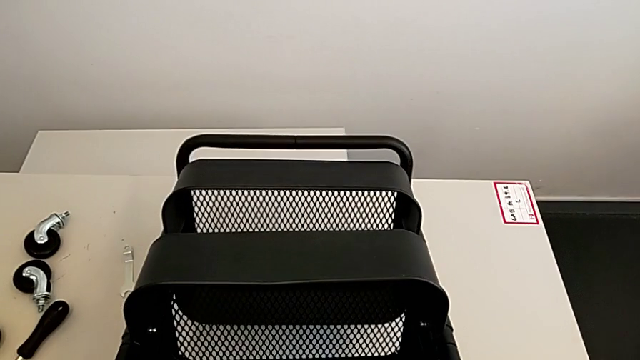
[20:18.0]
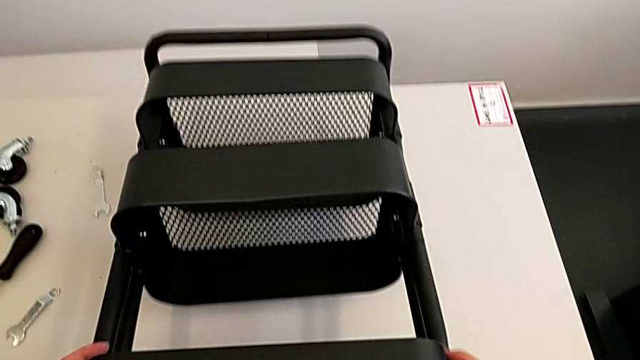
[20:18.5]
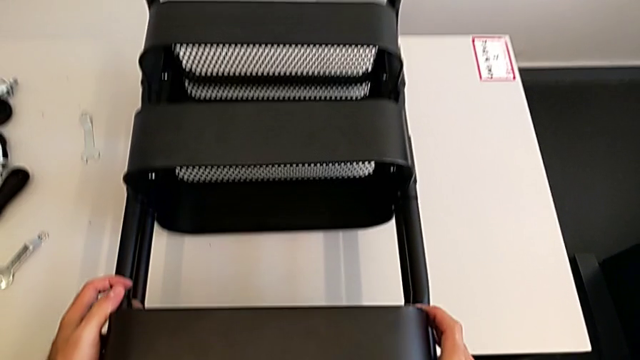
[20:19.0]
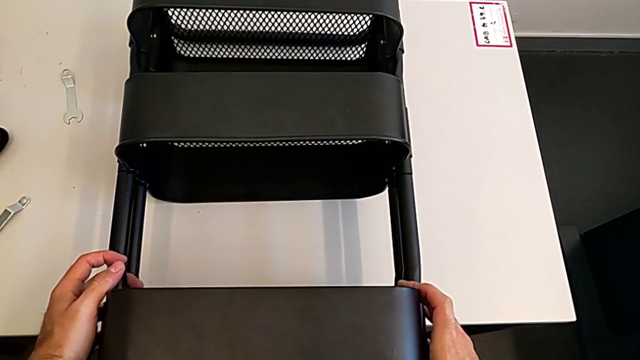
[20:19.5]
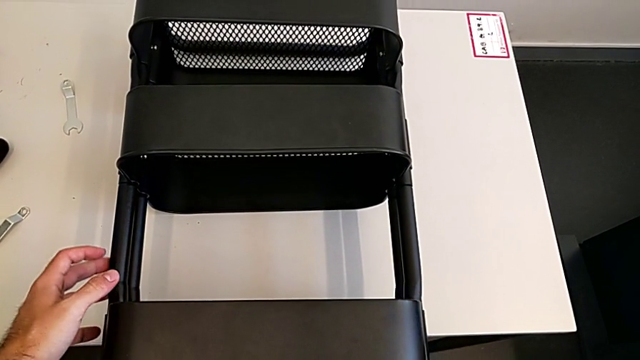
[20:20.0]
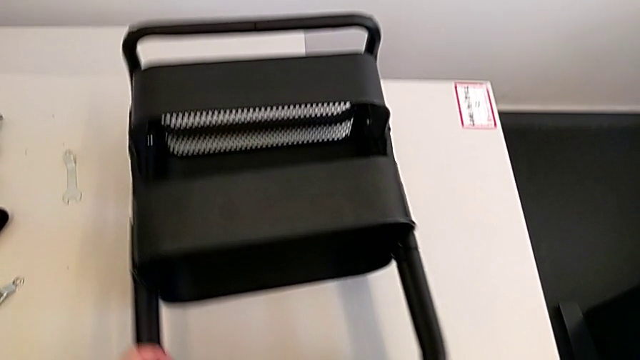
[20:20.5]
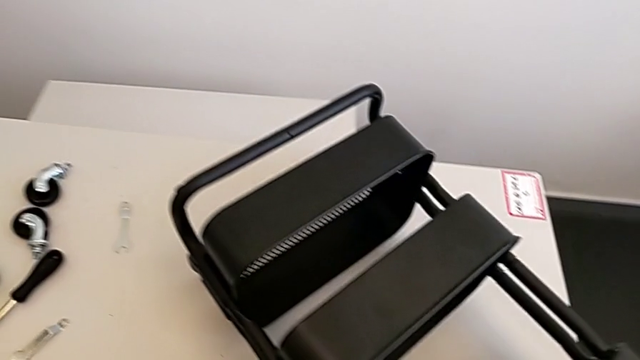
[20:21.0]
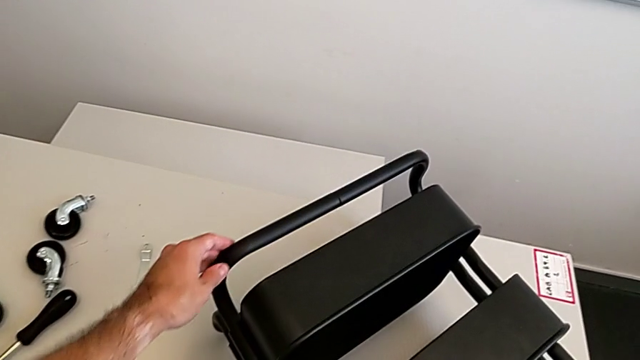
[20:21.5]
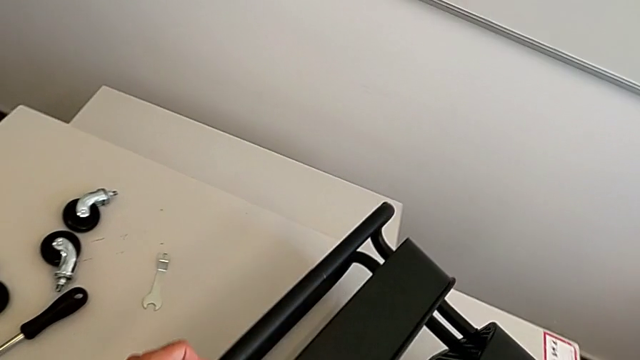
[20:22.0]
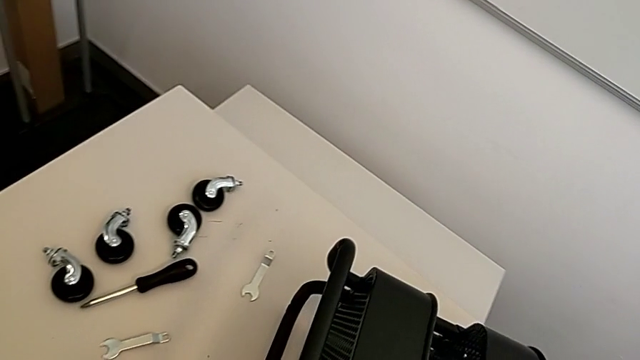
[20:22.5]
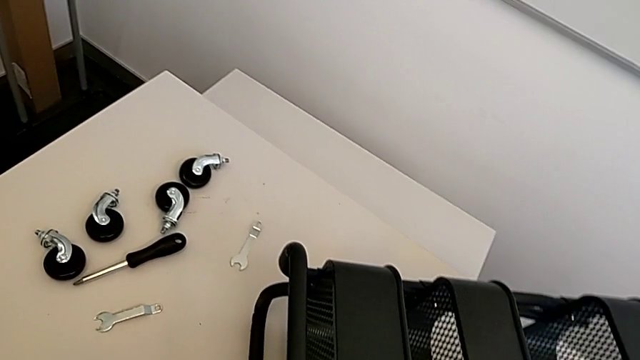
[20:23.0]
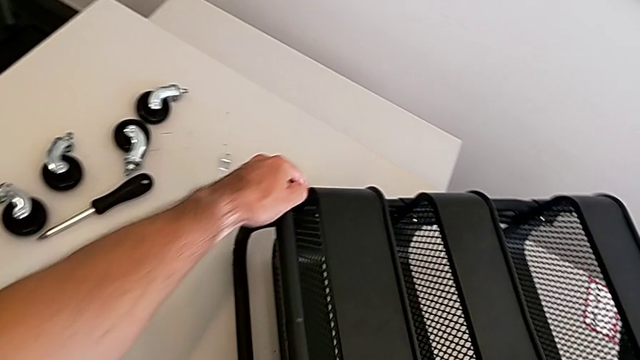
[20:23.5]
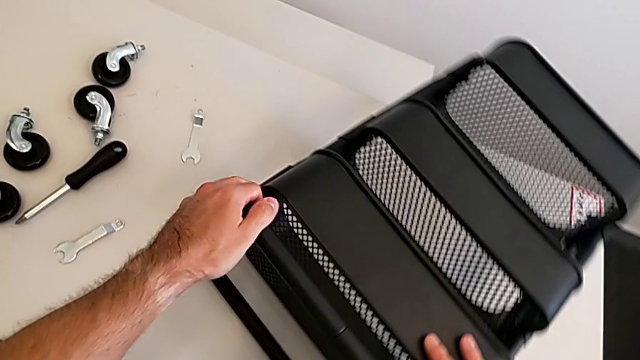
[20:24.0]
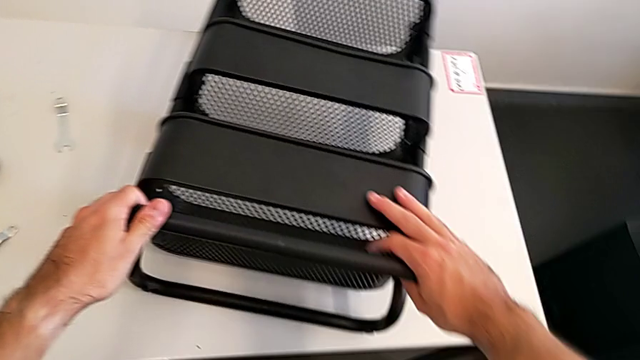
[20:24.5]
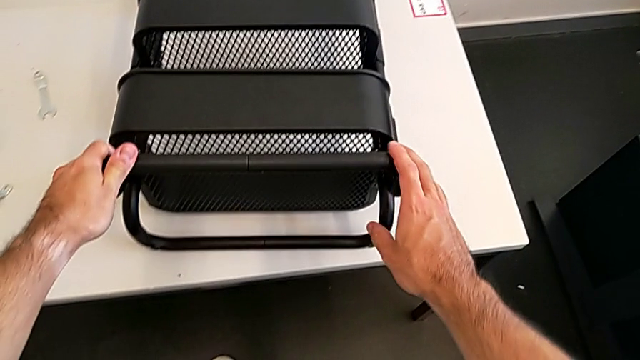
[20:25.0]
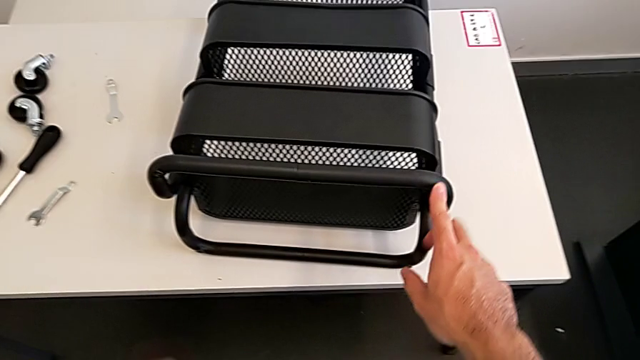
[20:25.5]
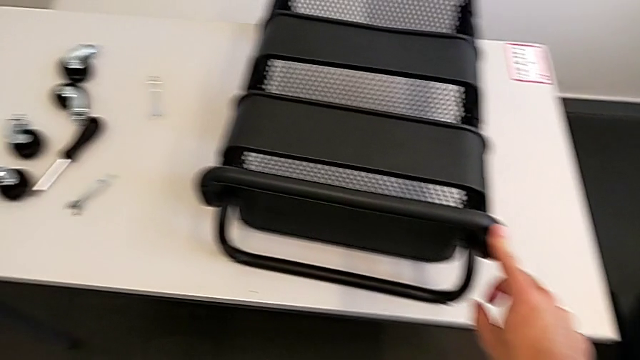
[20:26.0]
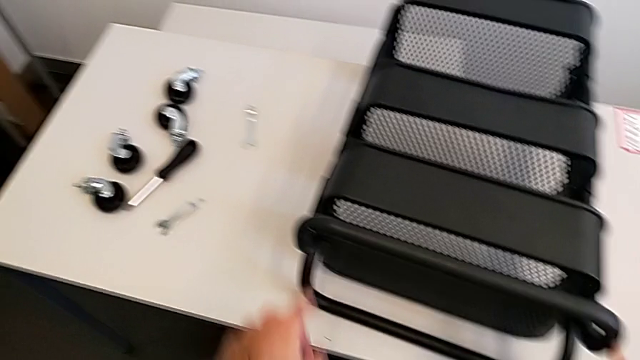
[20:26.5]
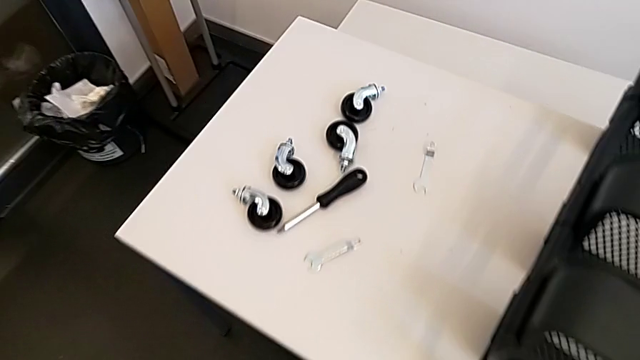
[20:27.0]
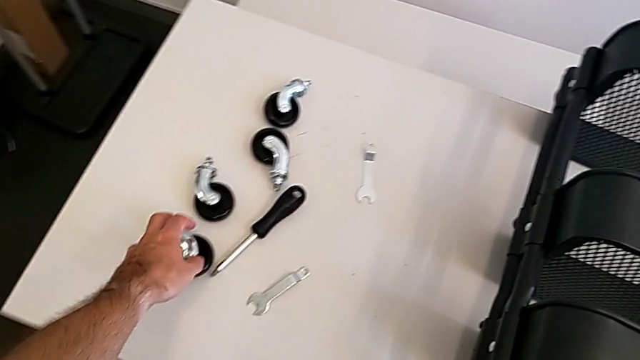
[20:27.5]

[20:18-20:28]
The camera wearer is screwing the four wheels. They rotate the grid tray and grab the first wheel.

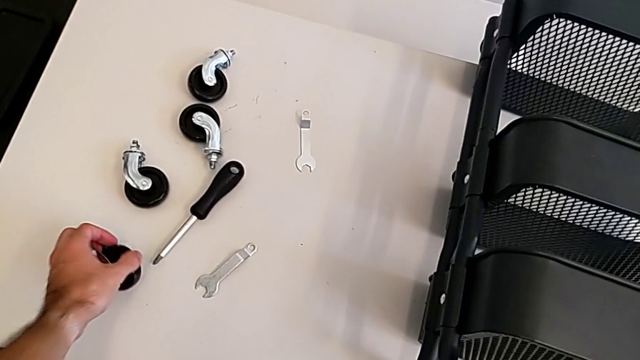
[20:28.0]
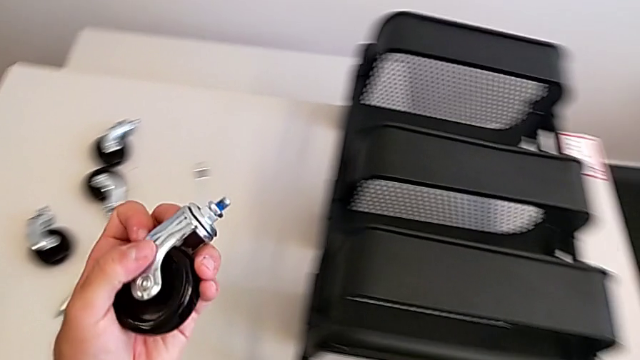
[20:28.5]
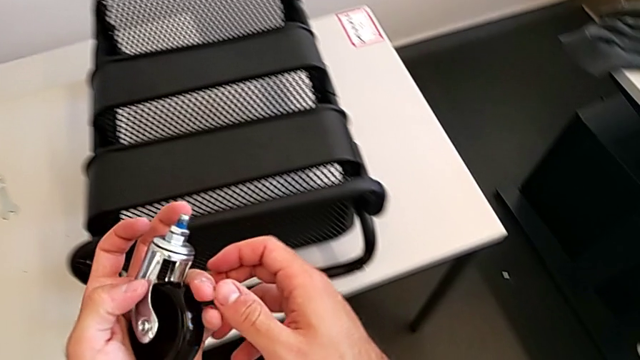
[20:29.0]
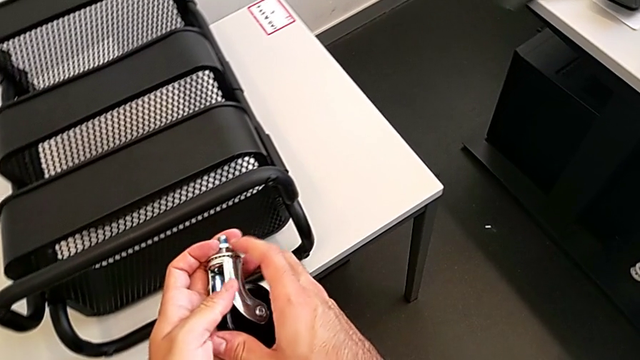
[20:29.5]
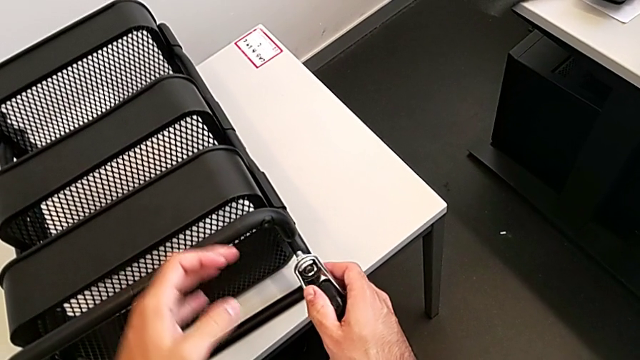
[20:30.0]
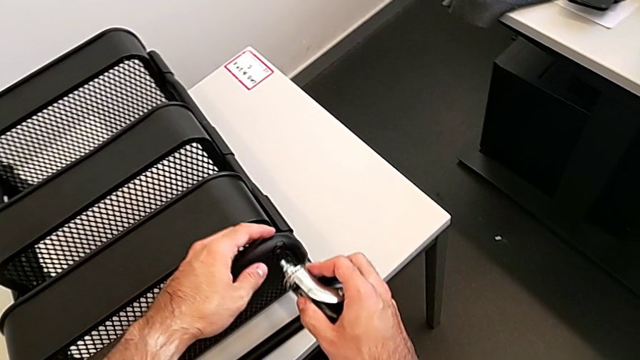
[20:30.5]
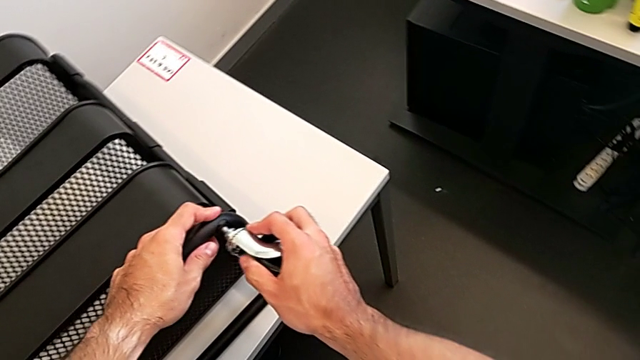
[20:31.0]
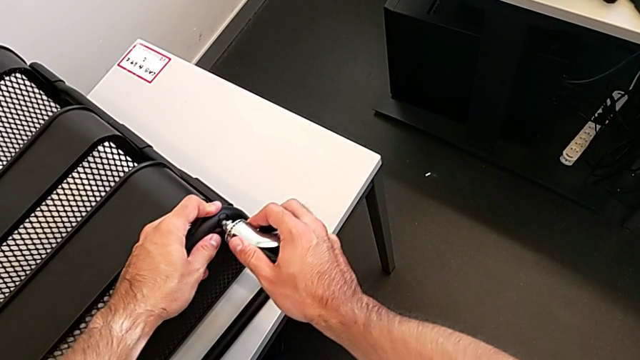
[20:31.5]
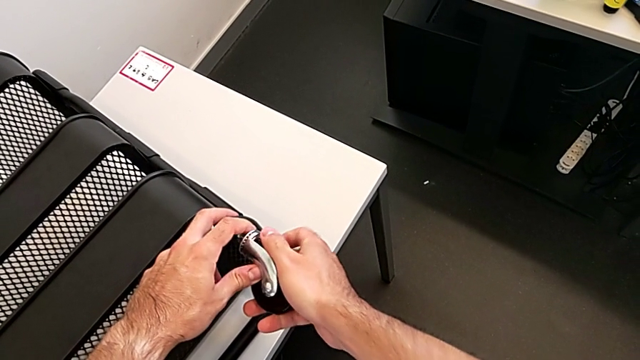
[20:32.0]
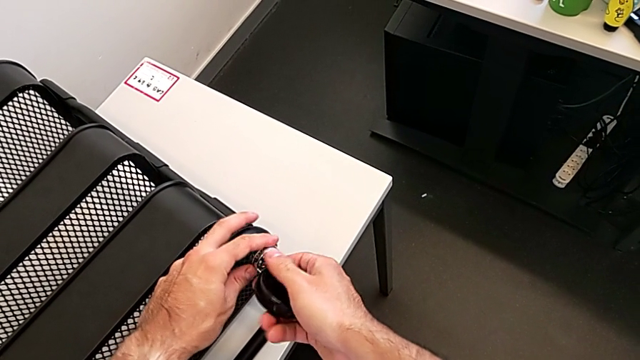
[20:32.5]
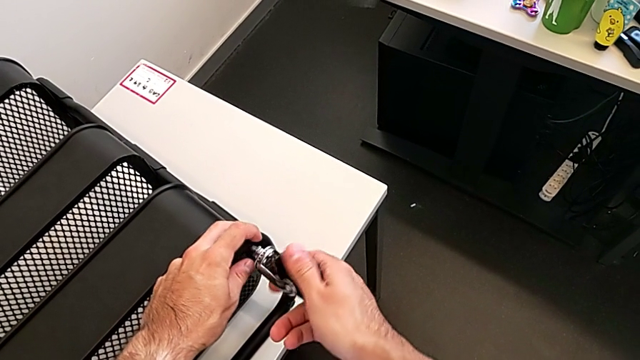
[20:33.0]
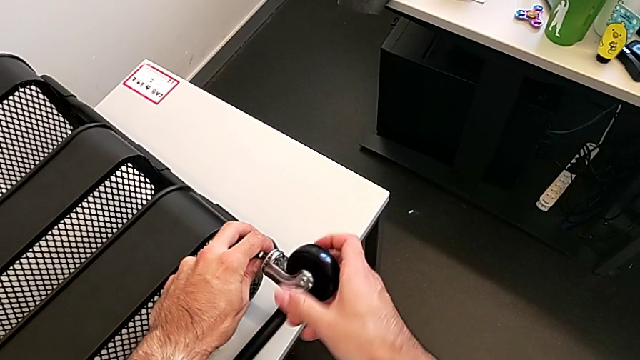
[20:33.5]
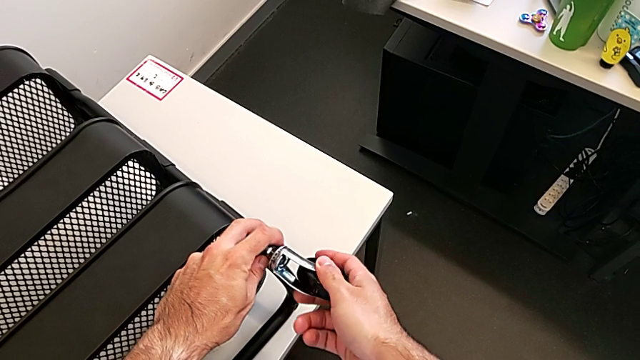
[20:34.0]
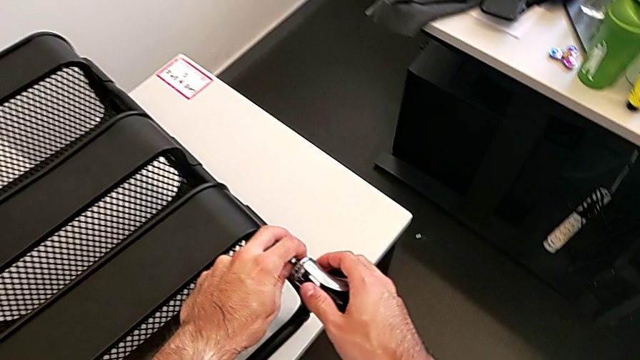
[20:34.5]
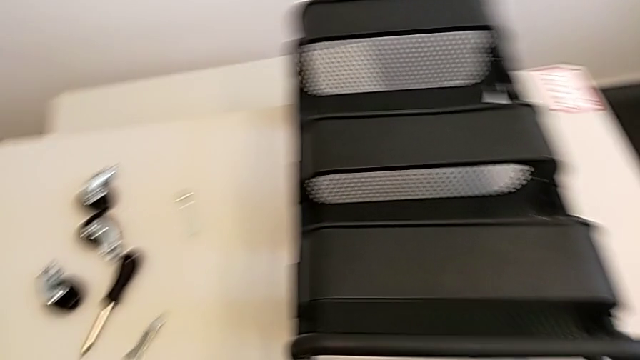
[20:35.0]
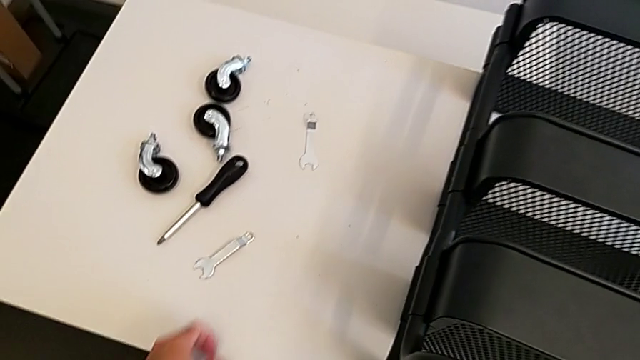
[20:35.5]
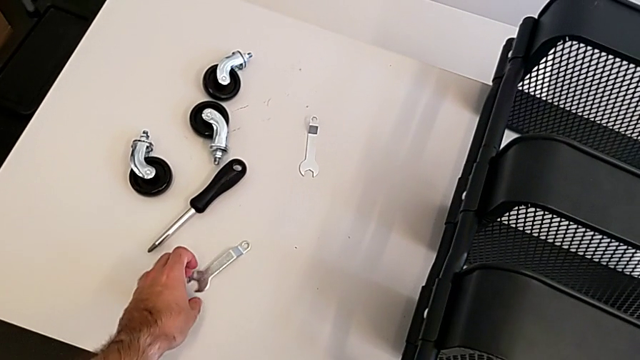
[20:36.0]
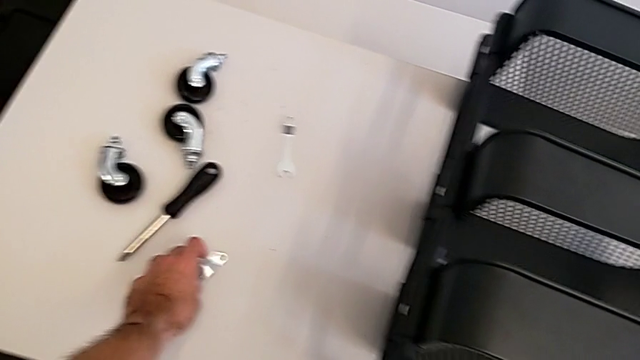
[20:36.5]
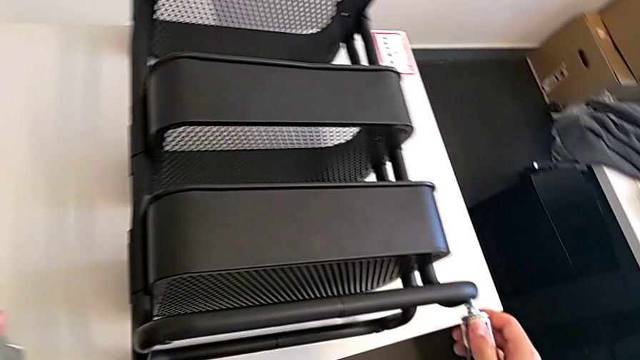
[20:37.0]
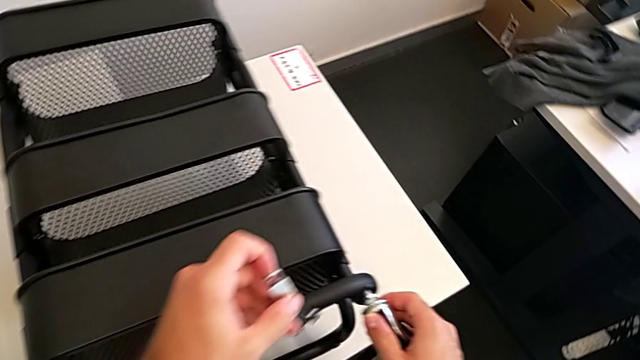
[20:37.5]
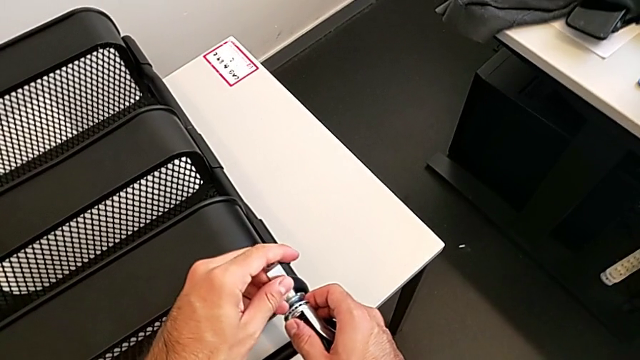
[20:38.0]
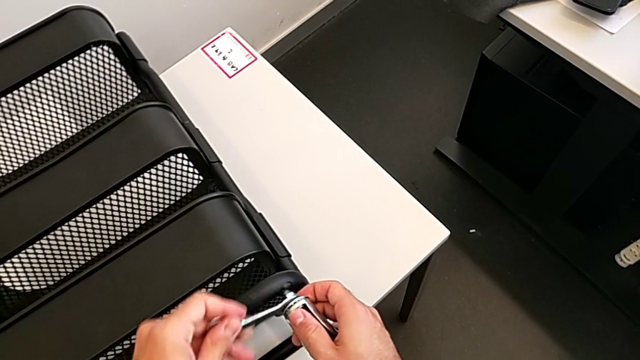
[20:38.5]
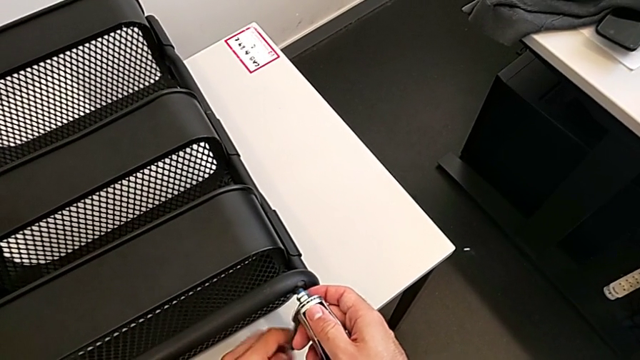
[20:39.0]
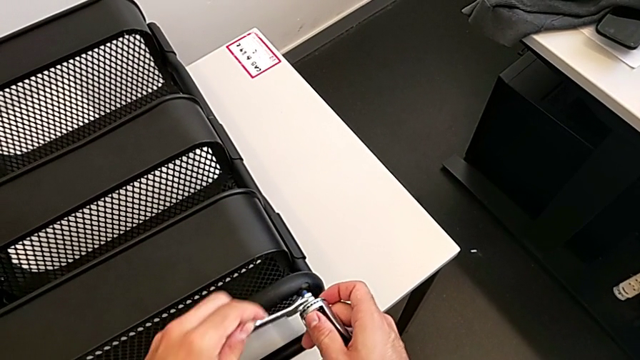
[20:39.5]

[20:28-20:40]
The camera wearer is screwing the four wheels. They insert the first wheel, grab the spanner wrench and insert the first spanner wrench.
